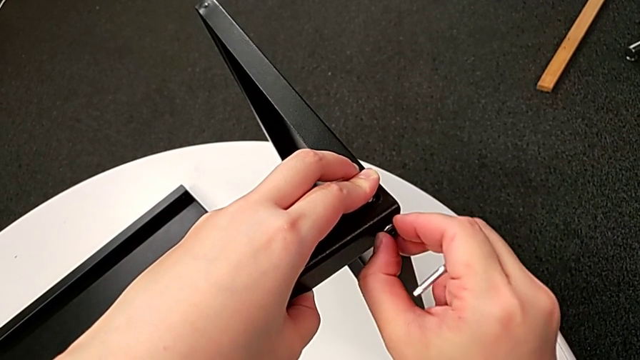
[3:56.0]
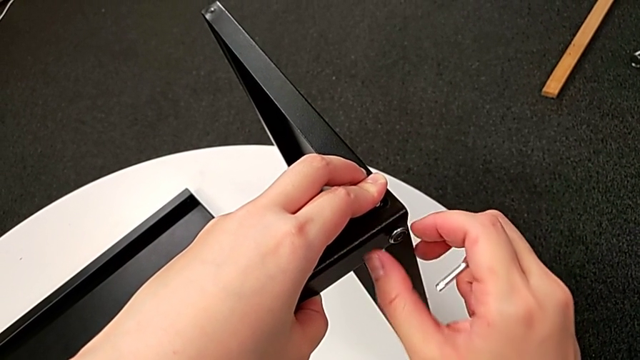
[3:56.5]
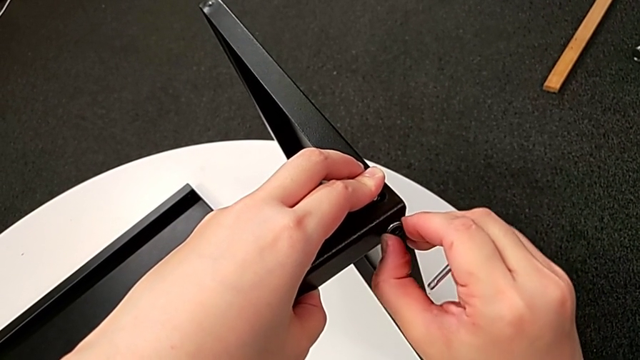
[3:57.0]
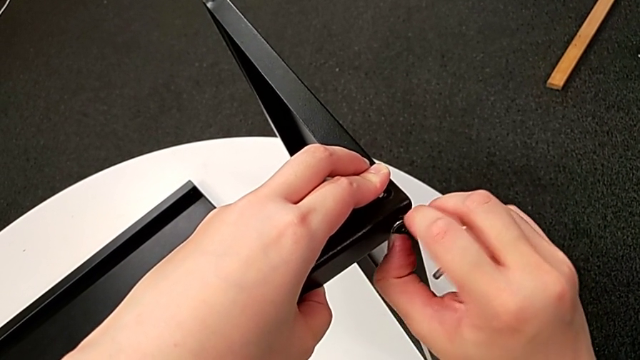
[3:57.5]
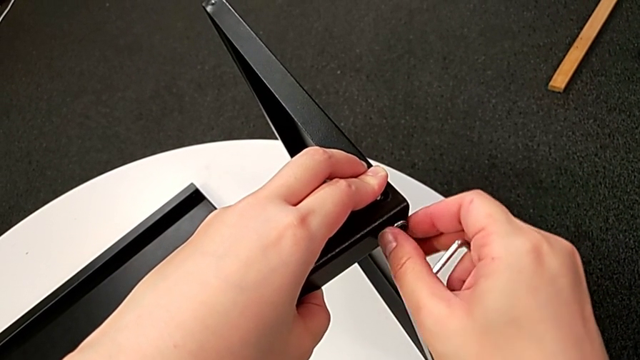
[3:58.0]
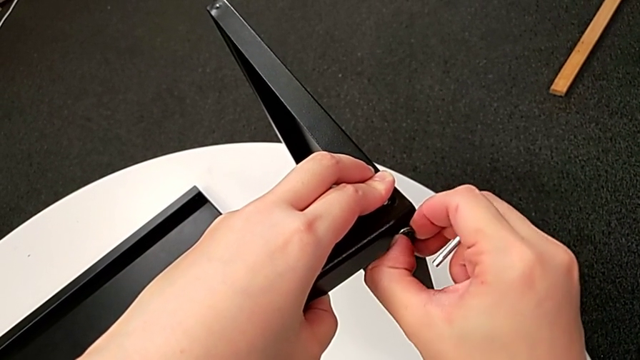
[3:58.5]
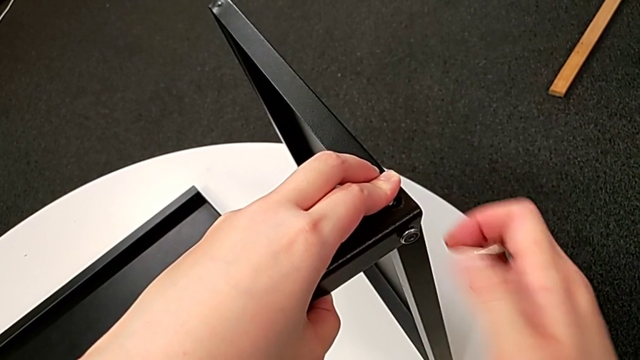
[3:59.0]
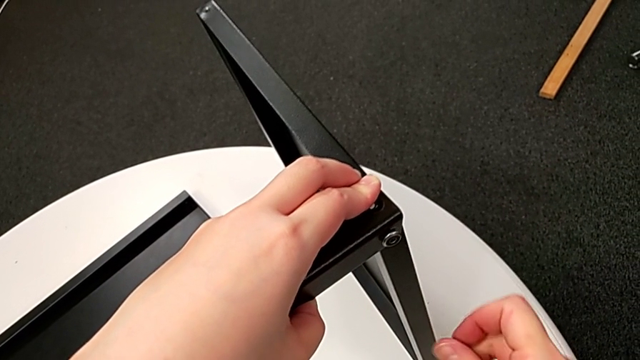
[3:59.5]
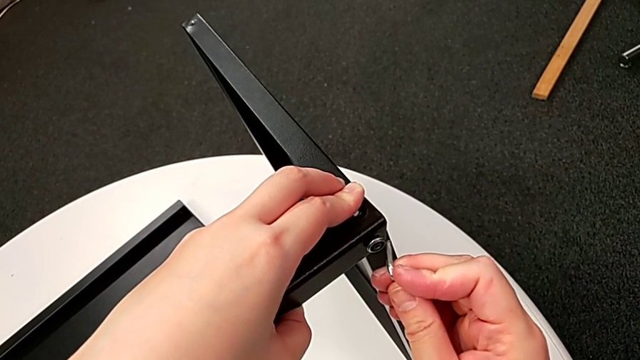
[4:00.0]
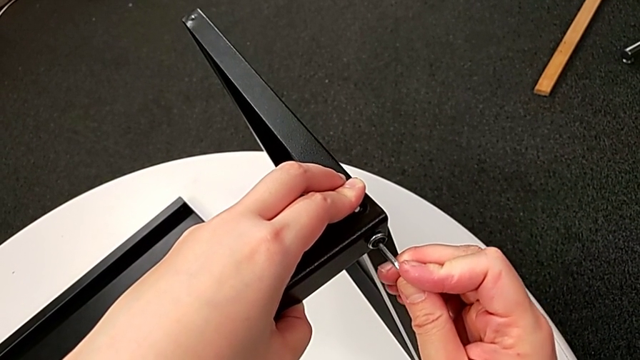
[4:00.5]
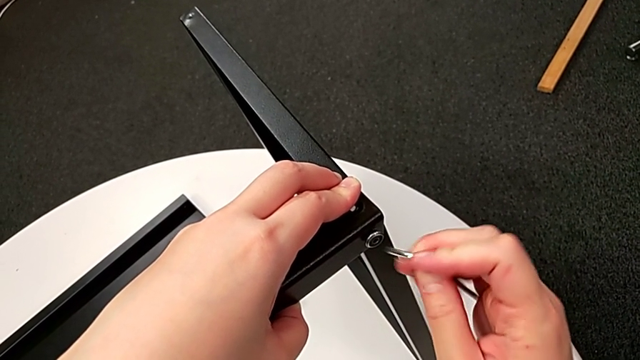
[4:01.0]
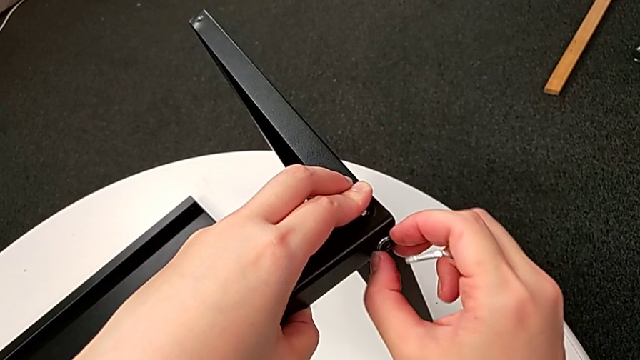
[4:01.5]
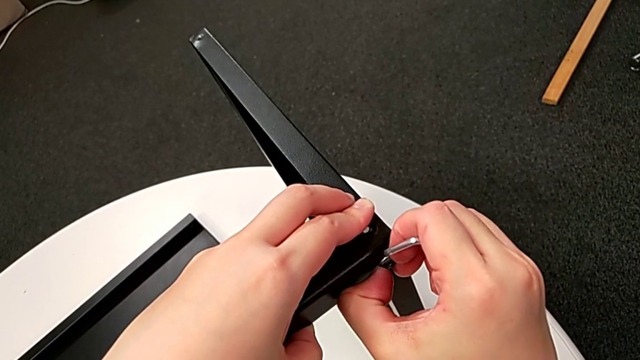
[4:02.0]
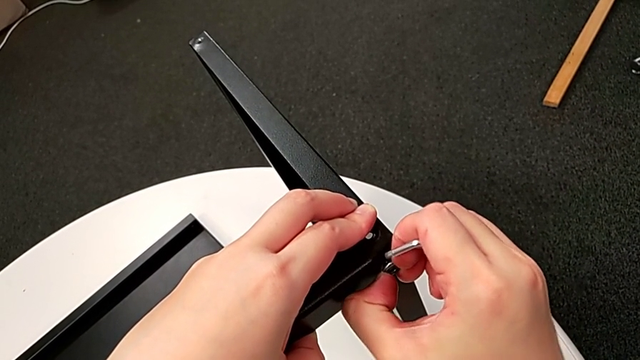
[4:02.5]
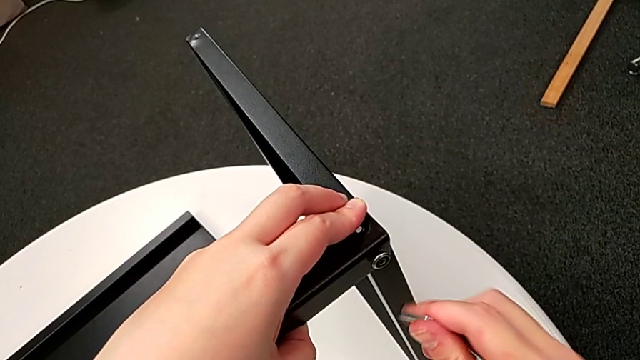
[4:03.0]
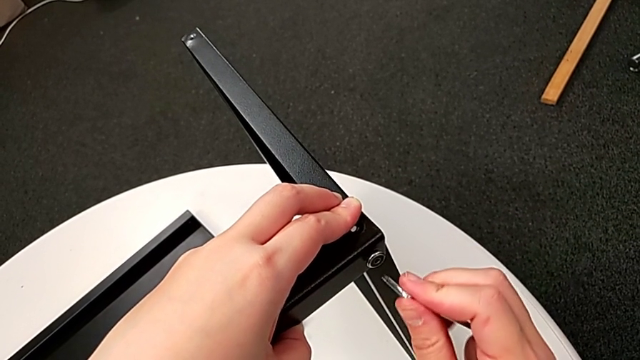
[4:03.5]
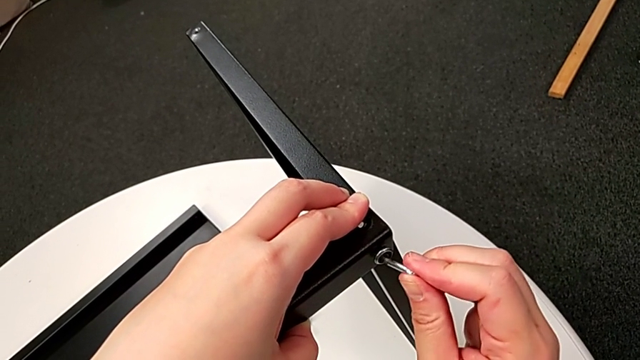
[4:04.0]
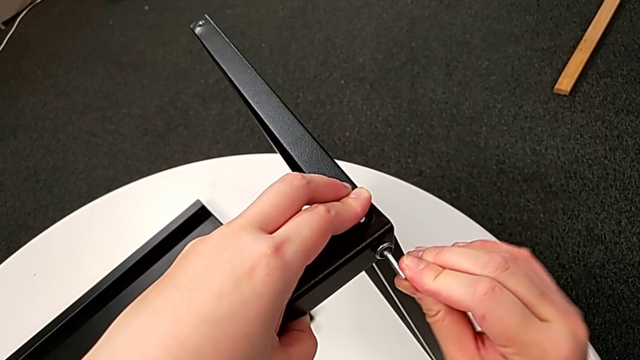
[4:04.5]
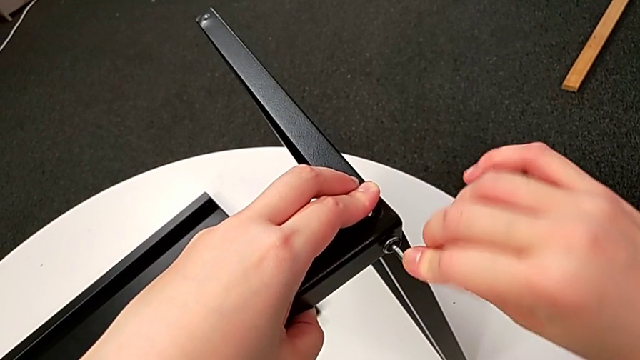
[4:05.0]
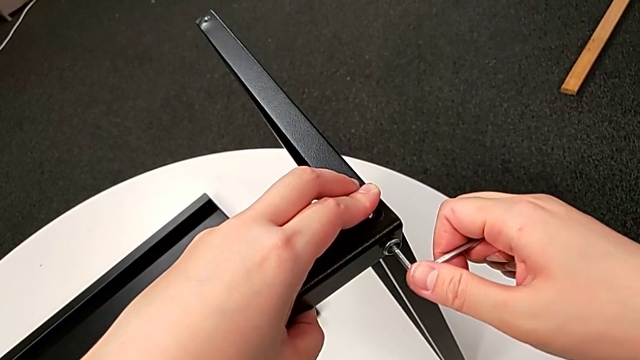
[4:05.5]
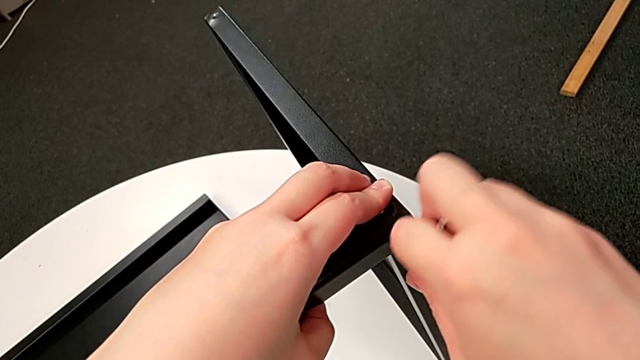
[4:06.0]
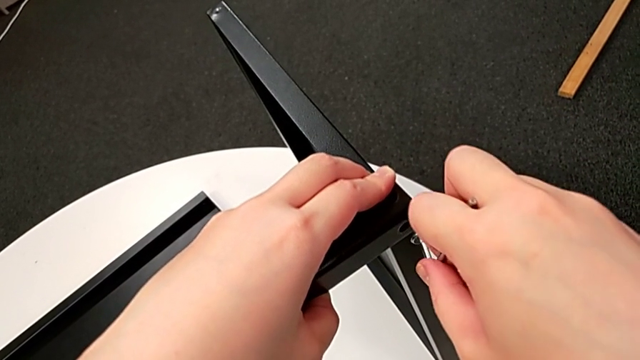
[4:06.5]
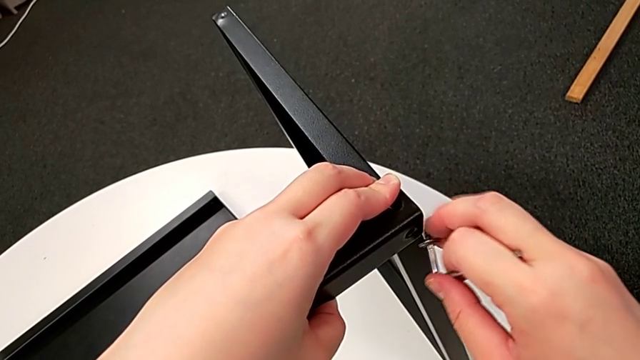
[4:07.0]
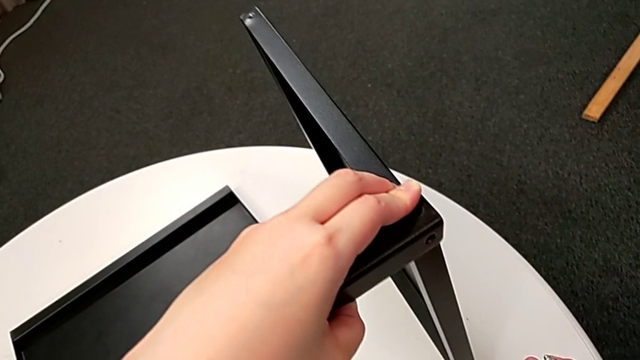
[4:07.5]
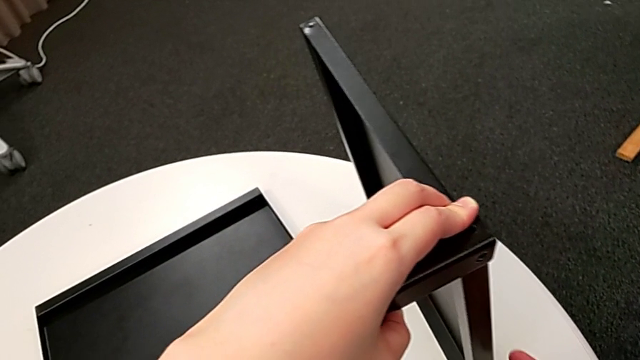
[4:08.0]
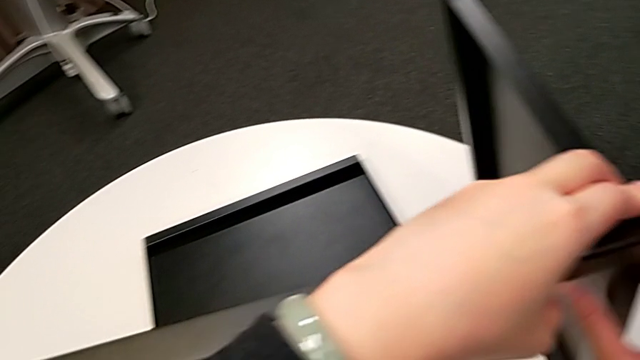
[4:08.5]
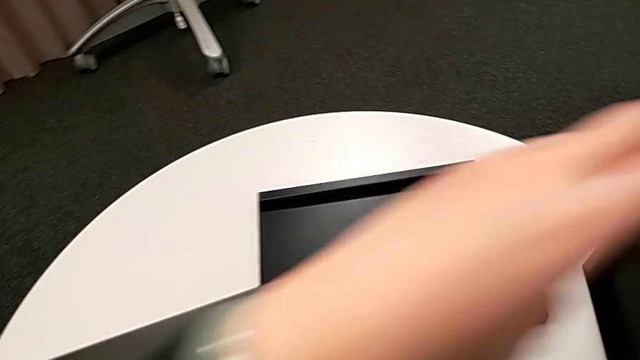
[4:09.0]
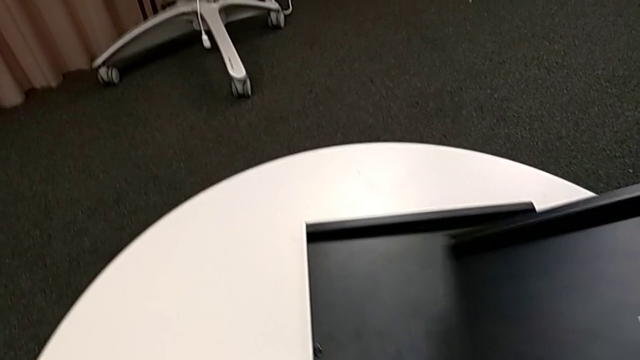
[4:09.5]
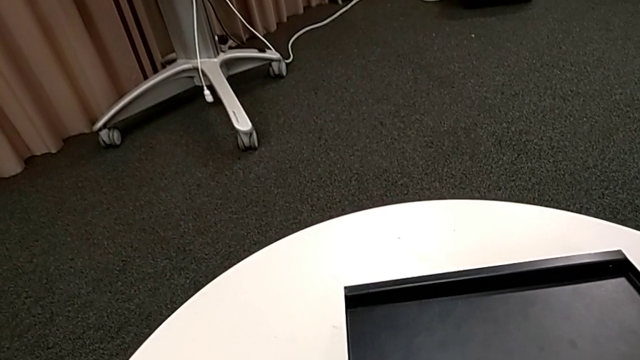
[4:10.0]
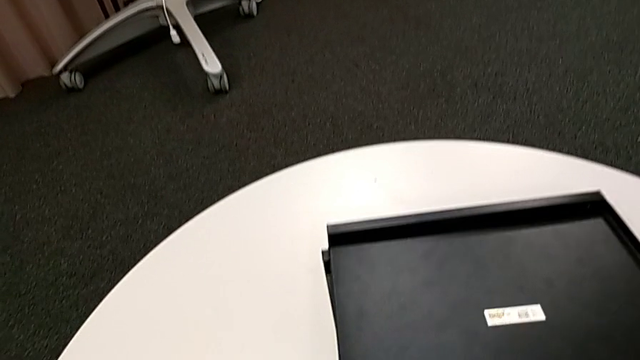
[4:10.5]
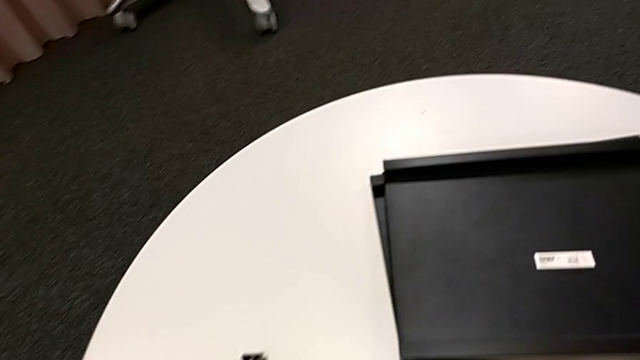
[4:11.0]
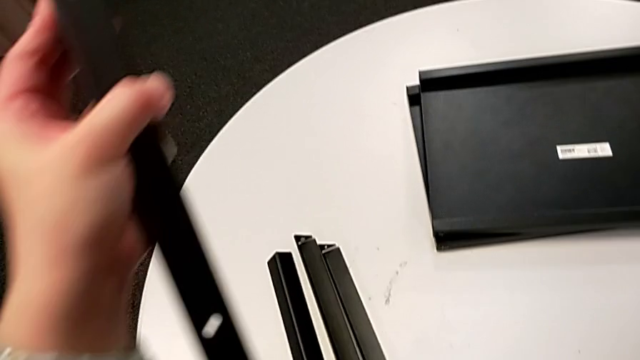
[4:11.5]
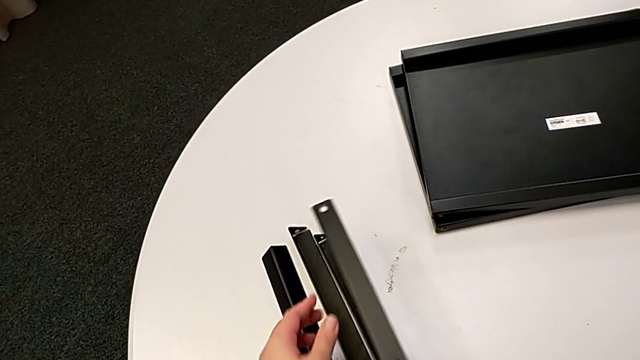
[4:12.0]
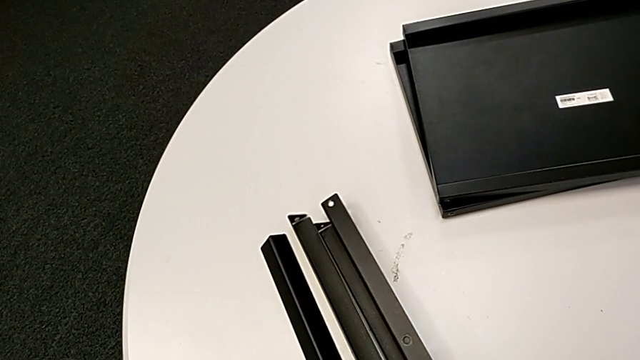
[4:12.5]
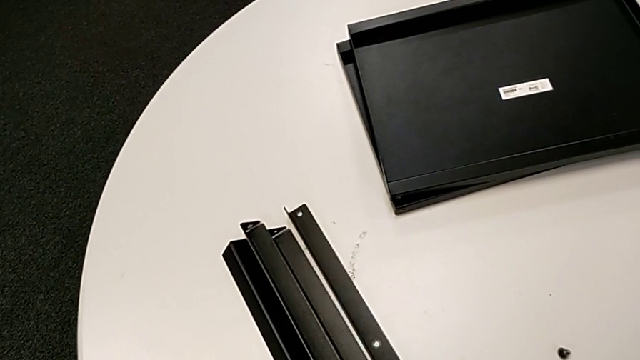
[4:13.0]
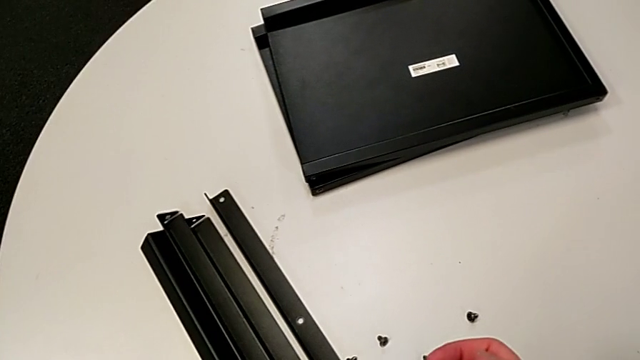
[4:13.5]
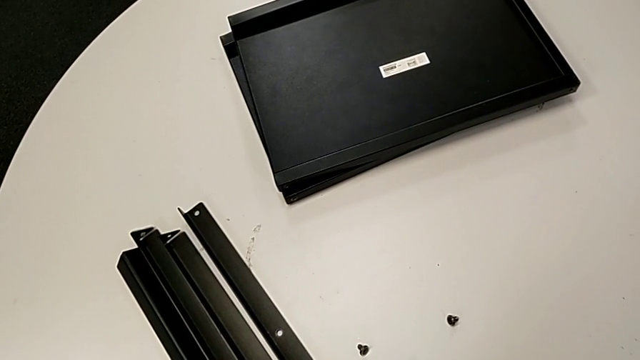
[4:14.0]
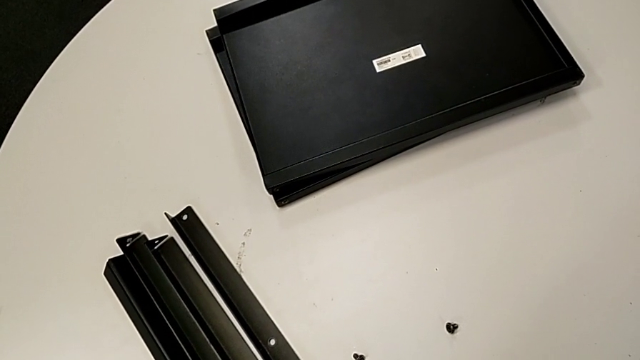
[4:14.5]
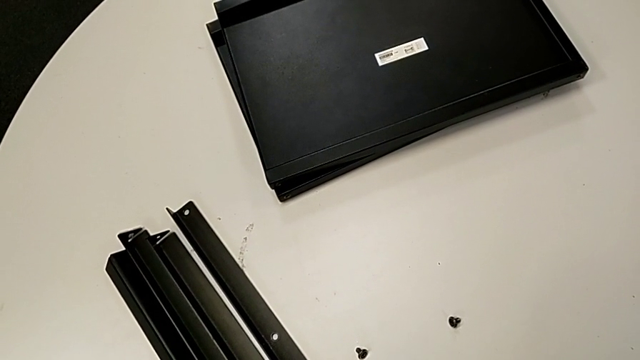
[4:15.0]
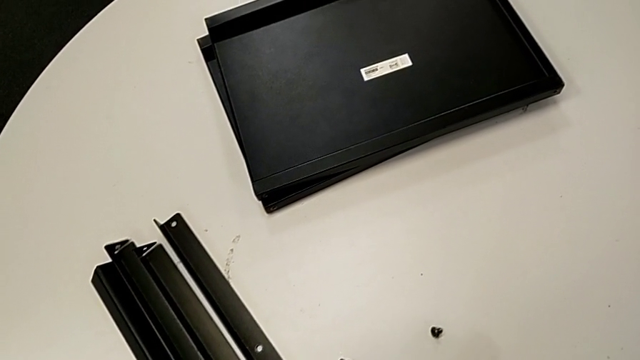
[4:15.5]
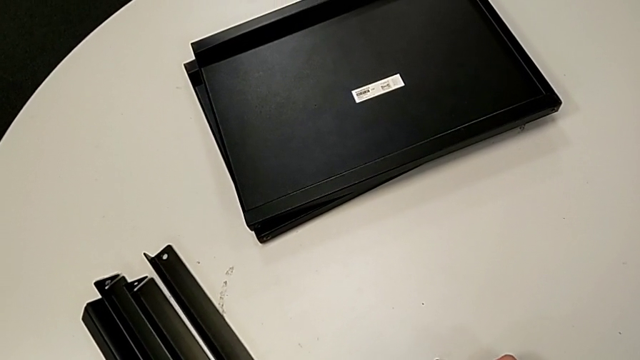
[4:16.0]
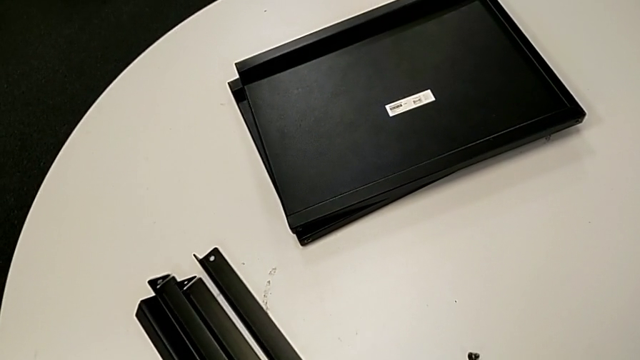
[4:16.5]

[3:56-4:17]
The camera wearer is unscrewing the fourth leg of the table. They unscrew the hex socket head, insert the Allen wrench, withdraw it, unscrew the hex socket head, insert the Allen wrench and unscrew the hex socket head. They disassemble the leg with the left hand and disassemble the hex socket head with the right hand. They place the top tray, place the leg, withdraw the Allen wrench, place the hex socket head and place the Allen wrench.
